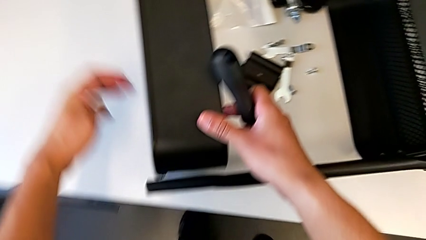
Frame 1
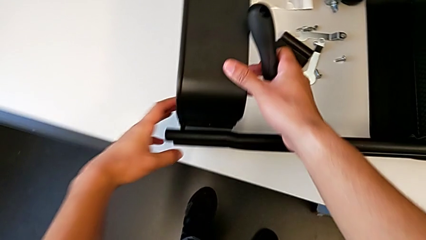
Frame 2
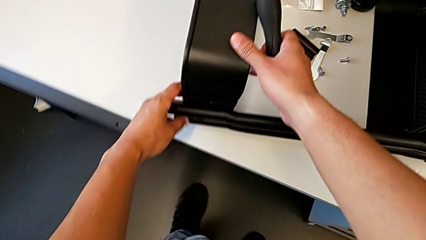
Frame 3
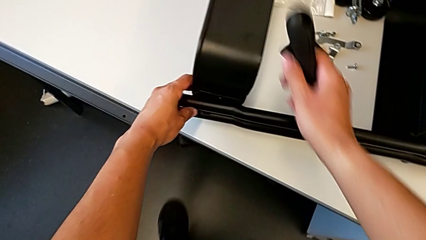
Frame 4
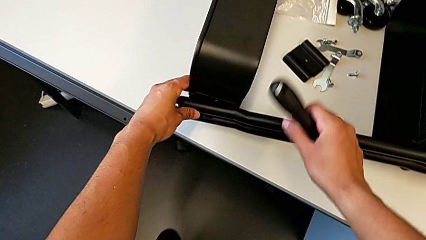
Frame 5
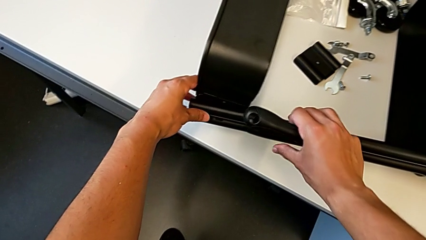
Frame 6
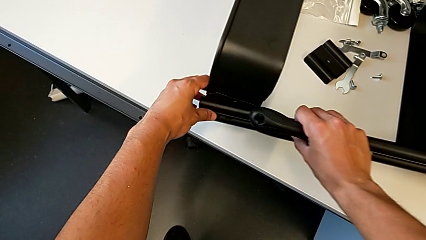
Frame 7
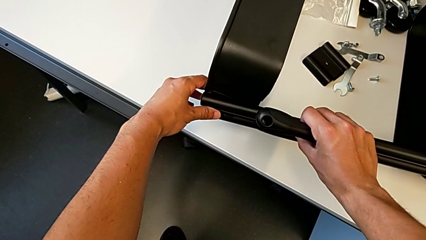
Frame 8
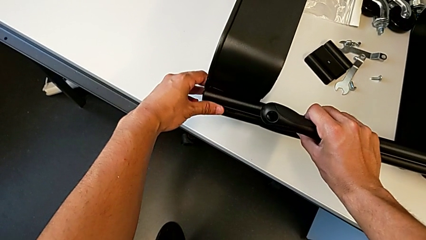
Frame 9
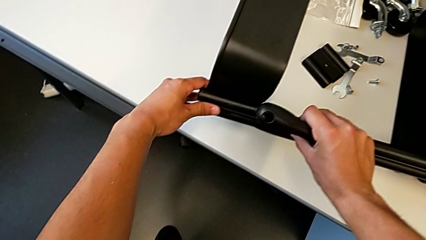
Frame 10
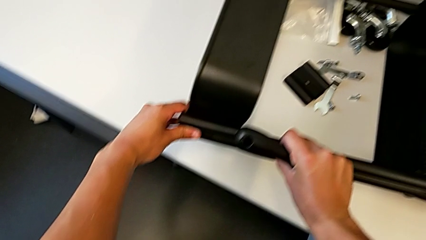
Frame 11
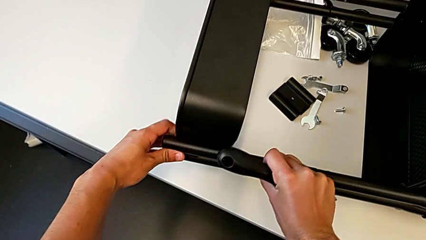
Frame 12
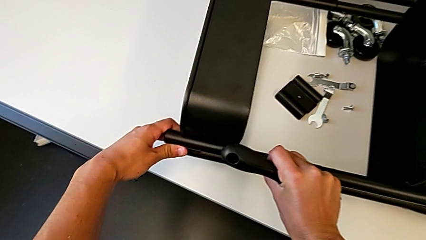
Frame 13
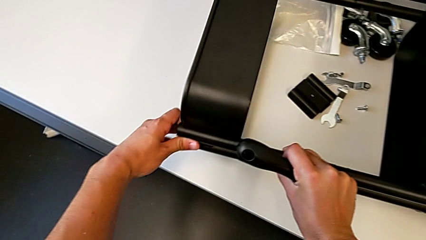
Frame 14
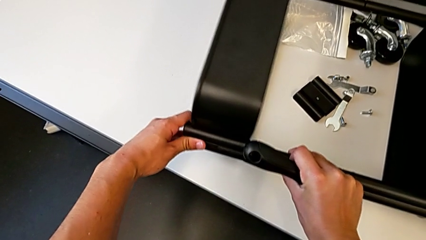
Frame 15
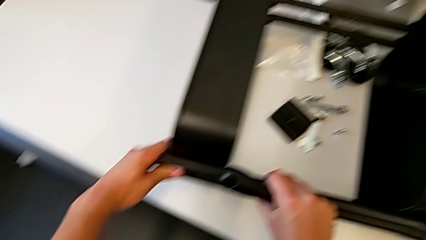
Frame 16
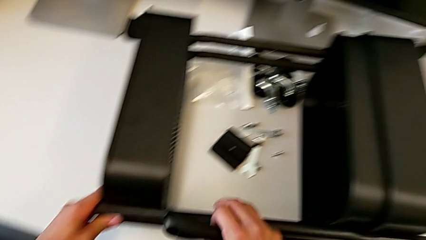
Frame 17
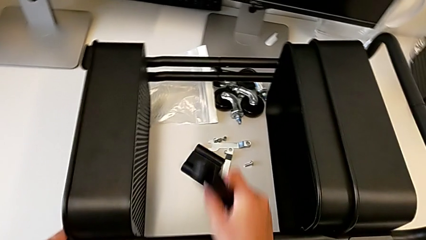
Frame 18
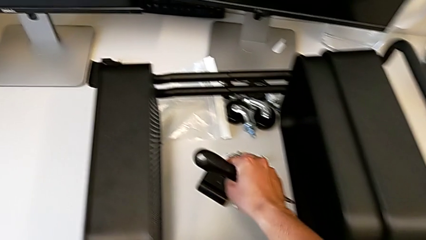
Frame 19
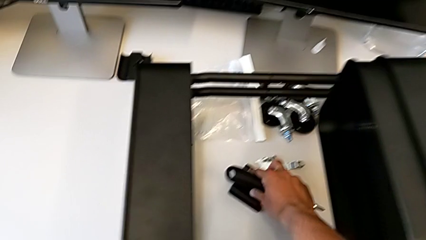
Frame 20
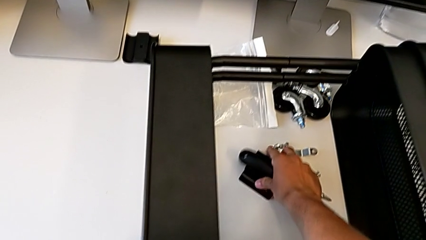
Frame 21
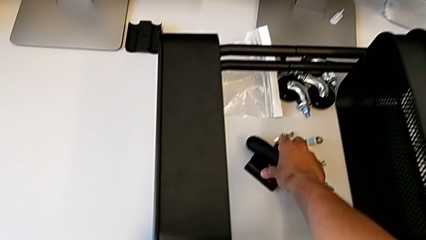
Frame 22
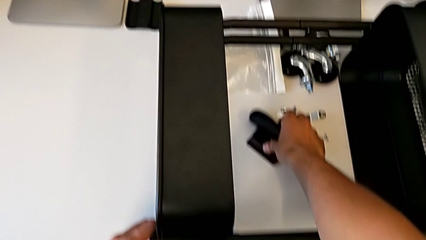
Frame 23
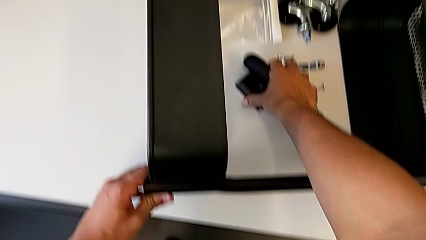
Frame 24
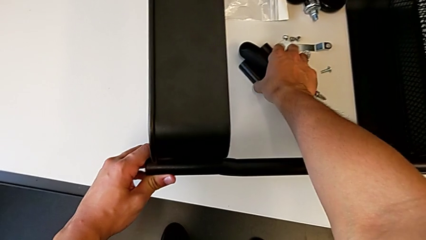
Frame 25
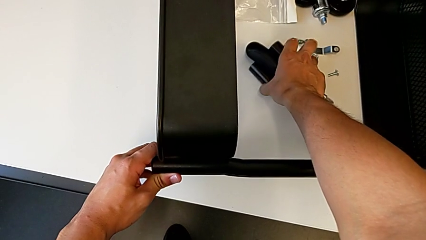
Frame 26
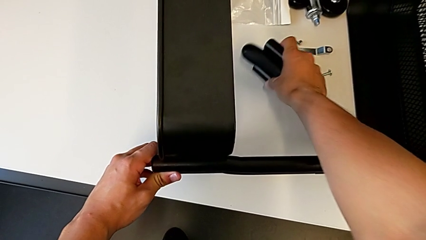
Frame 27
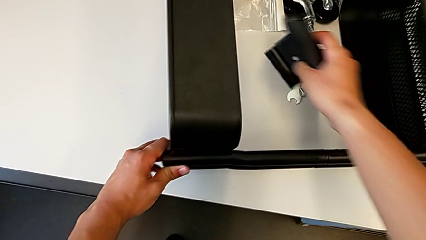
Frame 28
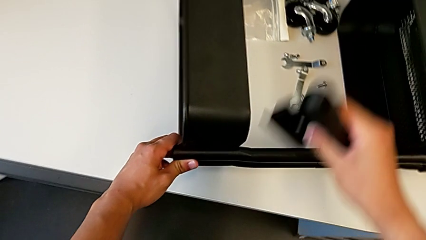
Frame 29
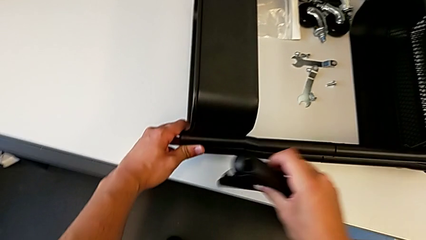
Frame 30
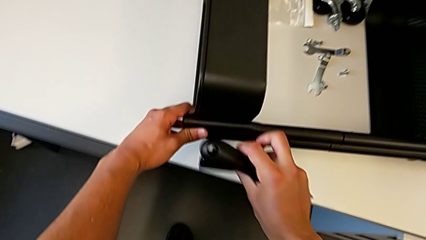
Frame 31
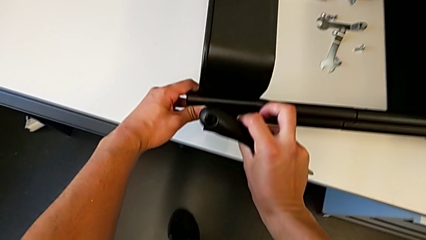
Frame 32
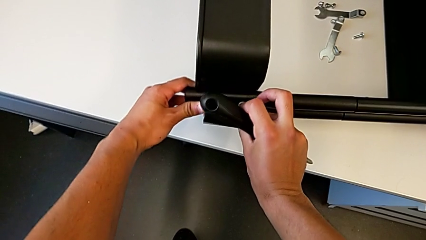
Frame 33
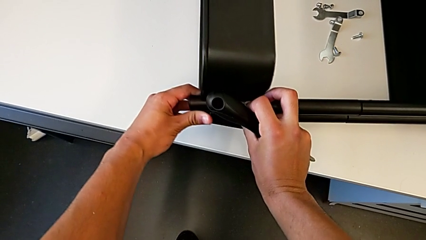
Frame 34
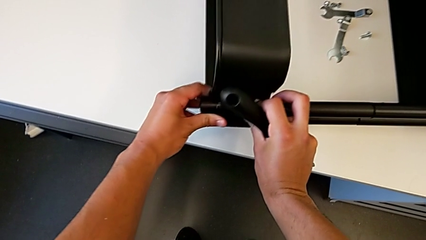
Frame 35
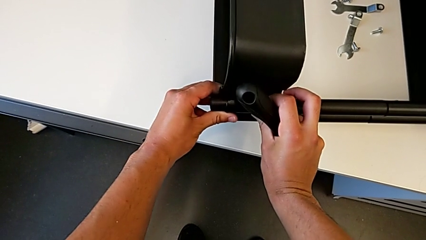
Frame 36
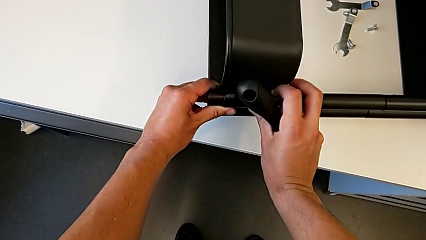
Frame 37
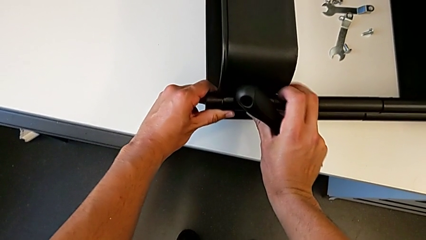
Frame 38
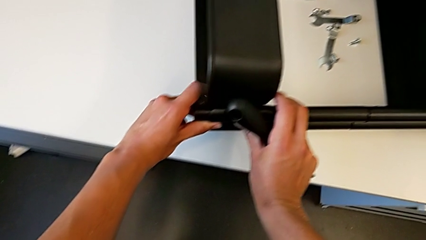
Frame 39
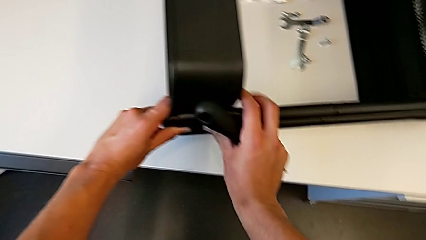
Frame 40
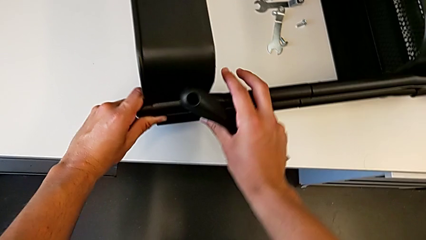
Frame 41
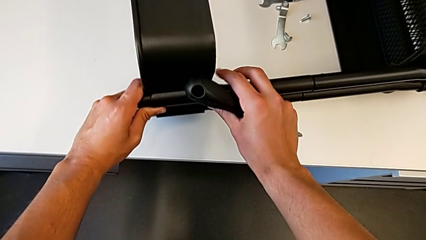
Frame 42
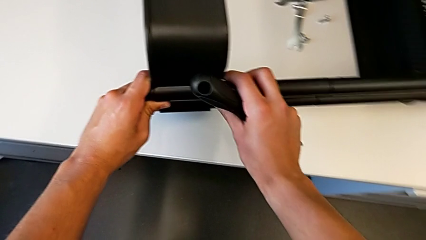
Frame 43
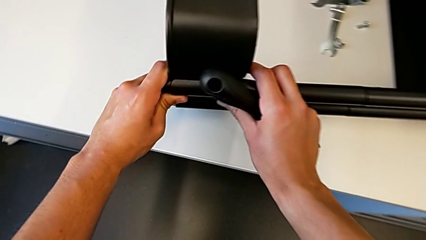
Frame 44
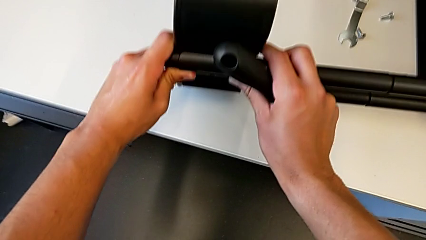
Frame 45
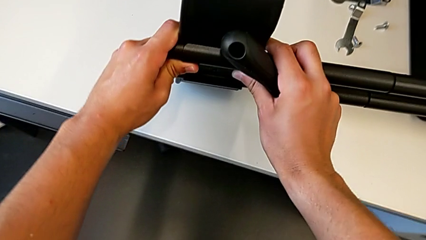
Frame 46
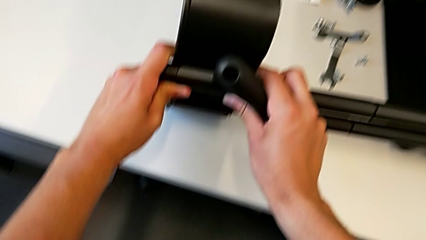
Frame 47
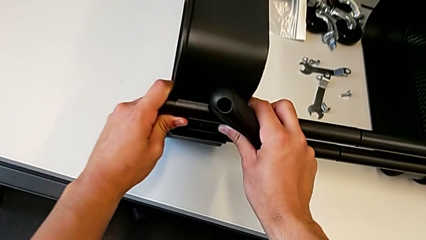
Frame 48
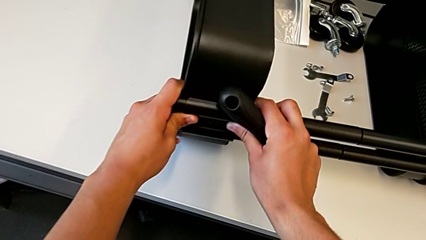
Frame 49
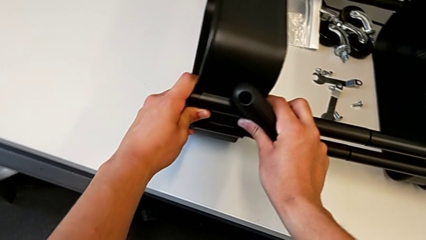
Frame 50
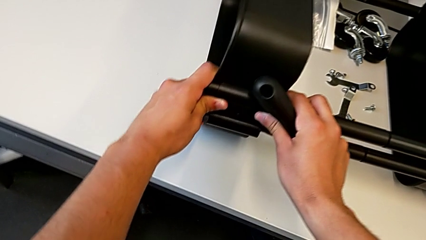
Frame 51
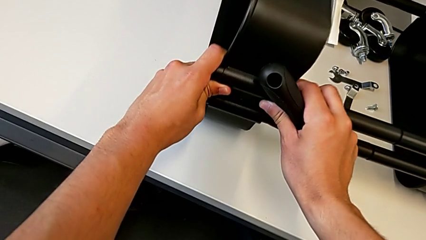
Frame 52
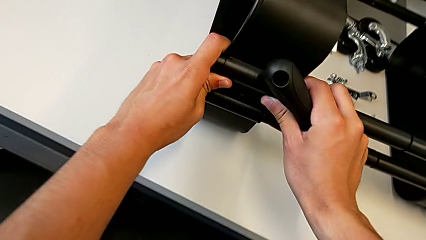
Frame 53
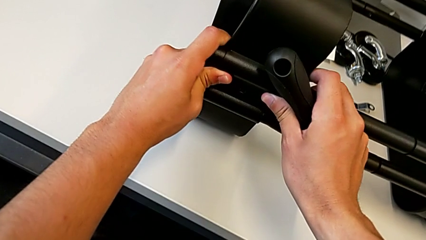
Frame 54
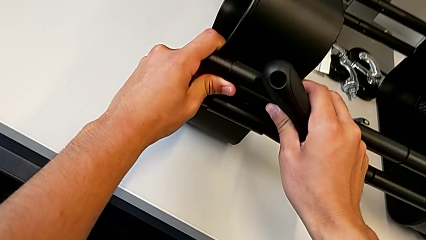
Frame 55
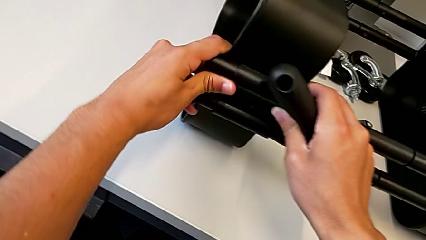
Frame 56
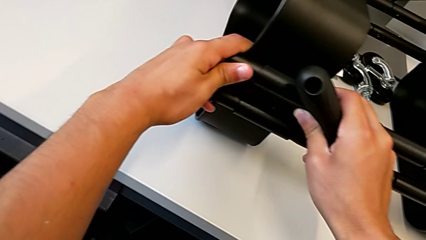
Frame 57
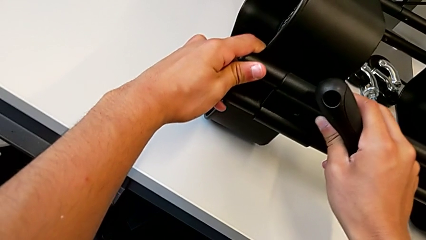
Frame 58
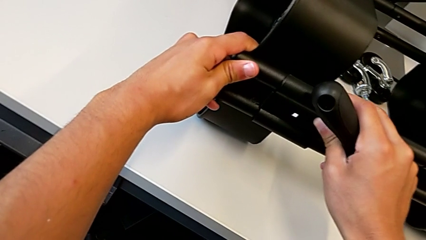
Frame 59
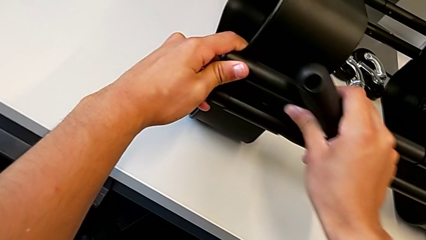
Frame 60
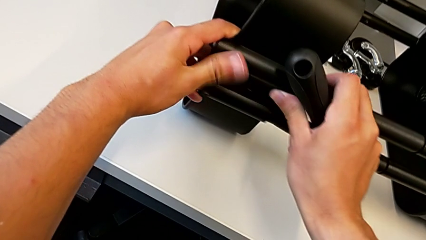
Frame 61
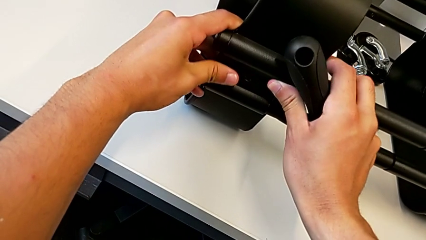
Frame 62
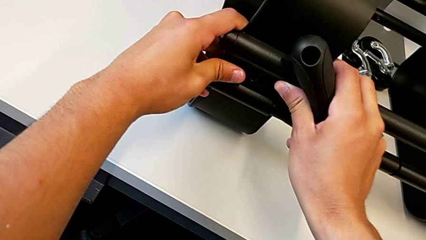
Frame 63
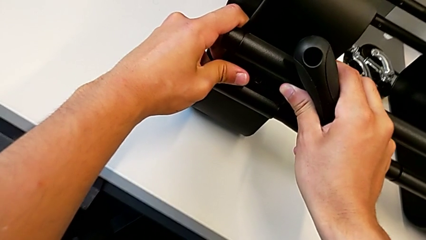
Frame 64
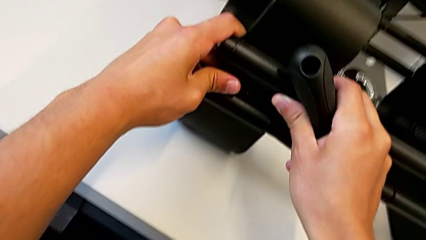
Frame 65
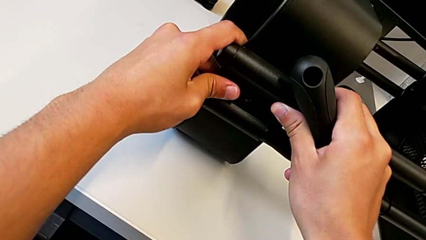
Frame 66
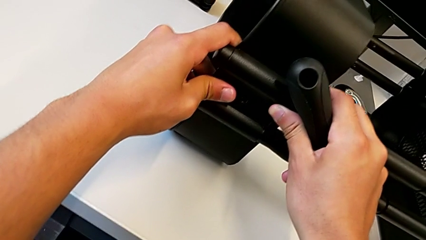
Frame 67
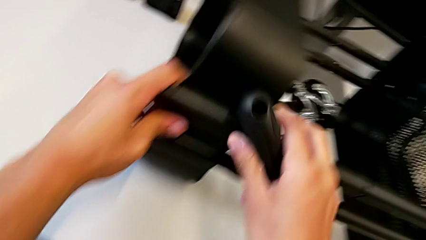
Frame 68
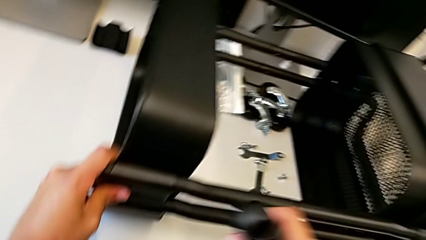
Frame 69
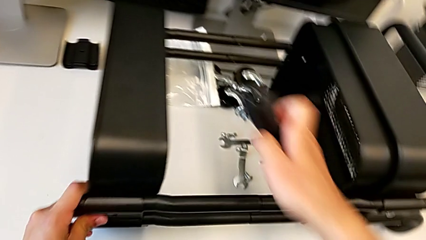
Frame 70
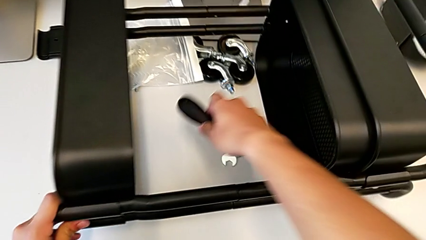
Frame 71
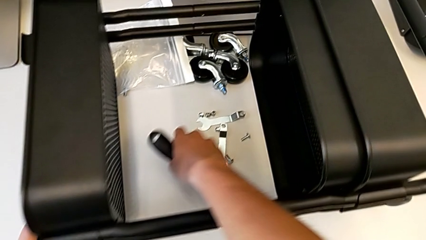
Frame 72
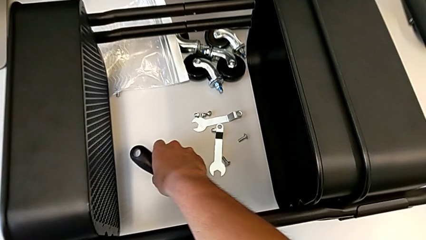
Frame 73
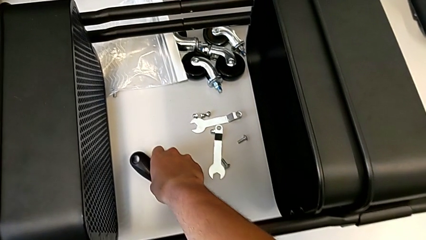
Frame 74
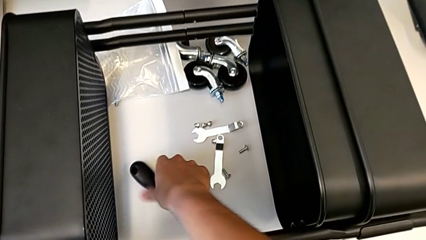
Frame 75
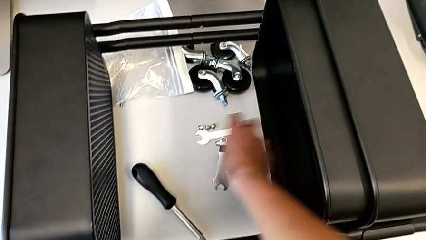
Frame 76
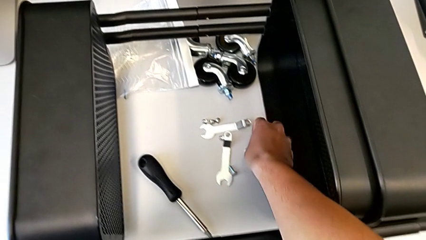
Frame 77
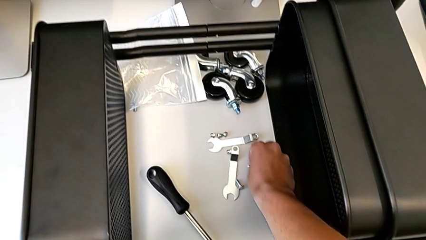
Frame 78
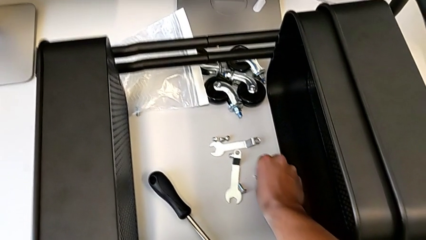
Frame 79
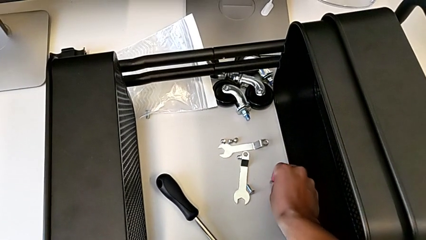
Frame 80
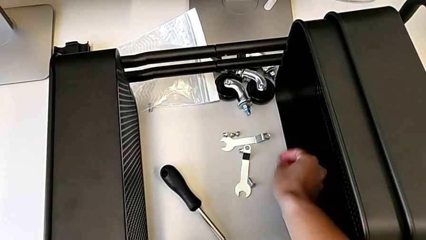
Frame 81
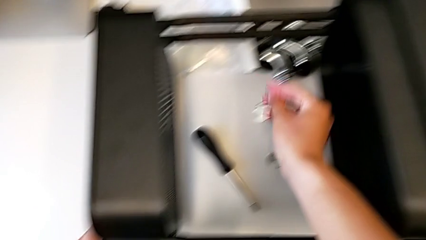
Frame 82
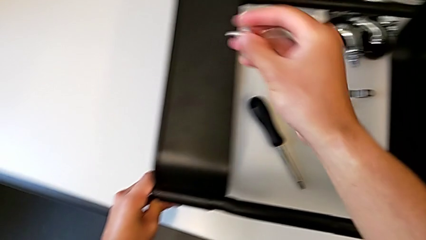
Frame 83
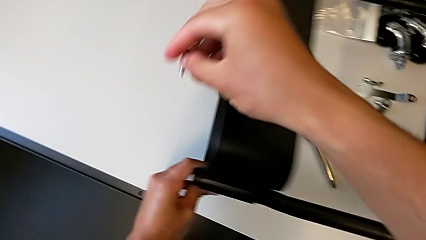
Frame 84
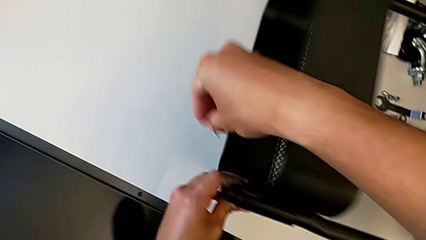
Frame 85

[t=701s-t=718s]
The camera wearer is screwing the first brackets of the bottom table. They align the top grid tray, grab the bracket, place it, withdraw the screwdriver and grab the screw.
